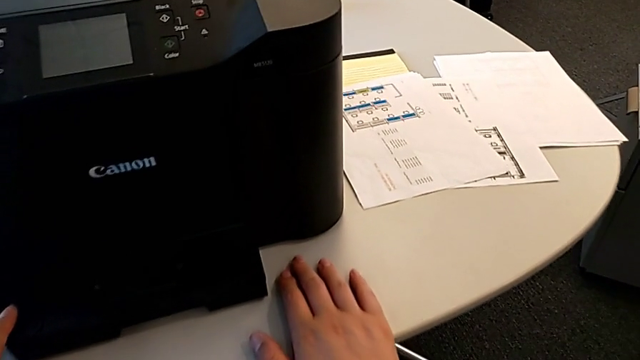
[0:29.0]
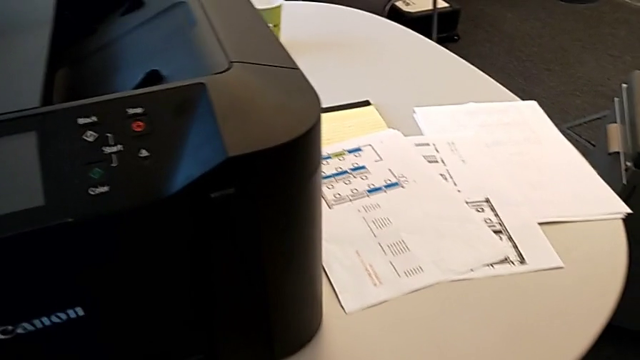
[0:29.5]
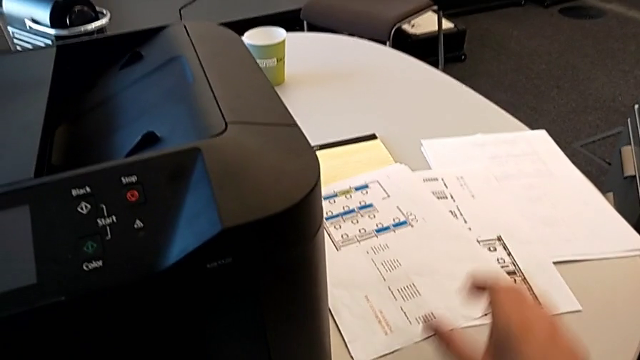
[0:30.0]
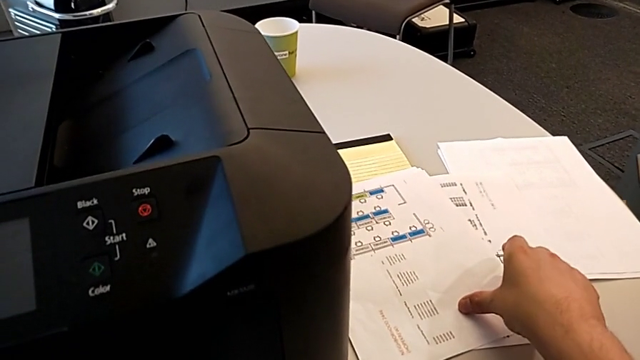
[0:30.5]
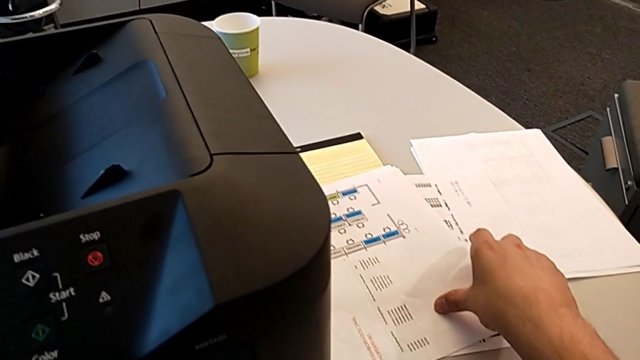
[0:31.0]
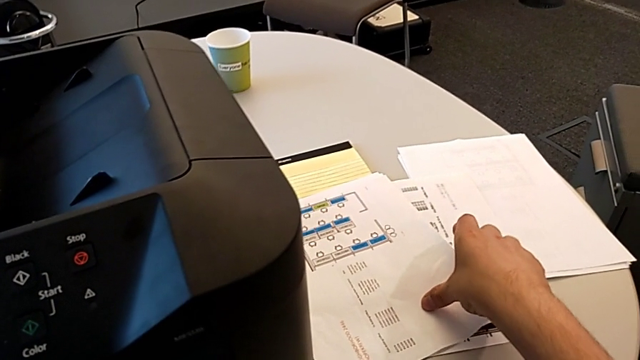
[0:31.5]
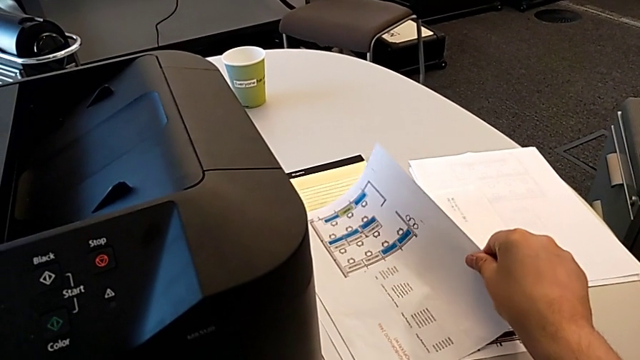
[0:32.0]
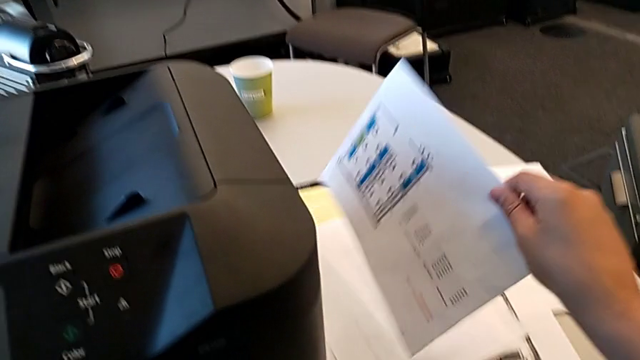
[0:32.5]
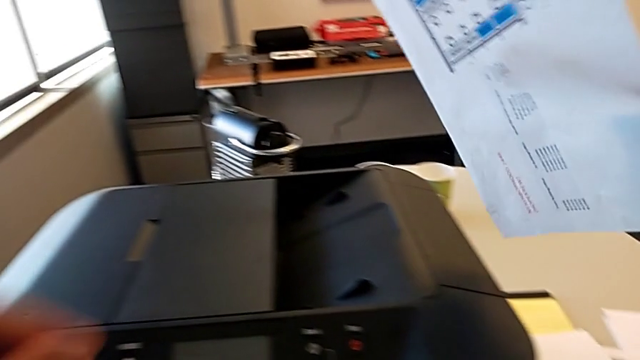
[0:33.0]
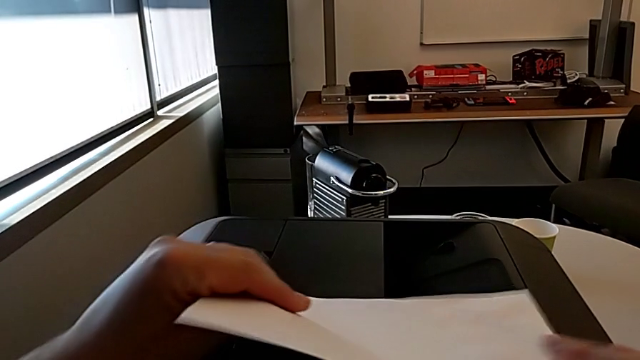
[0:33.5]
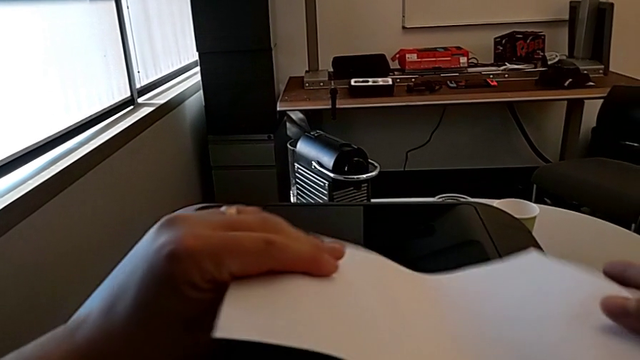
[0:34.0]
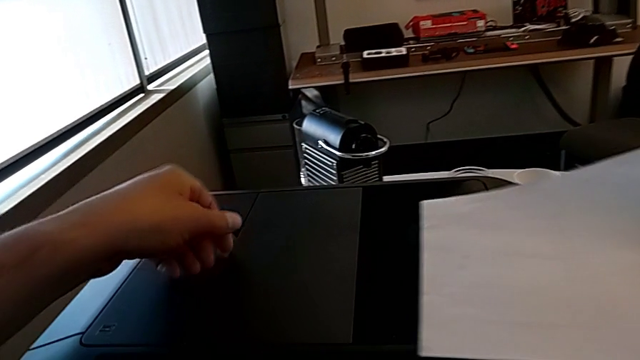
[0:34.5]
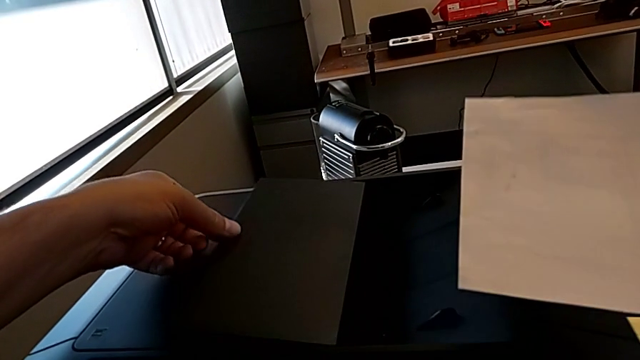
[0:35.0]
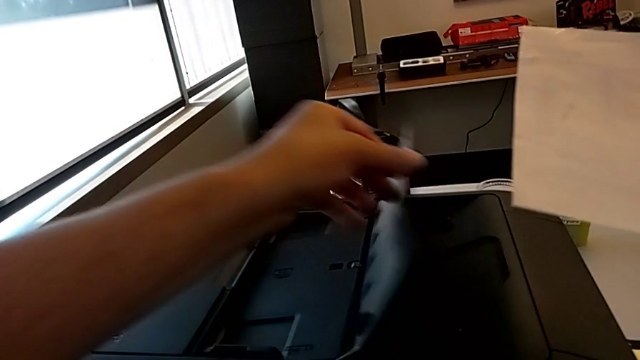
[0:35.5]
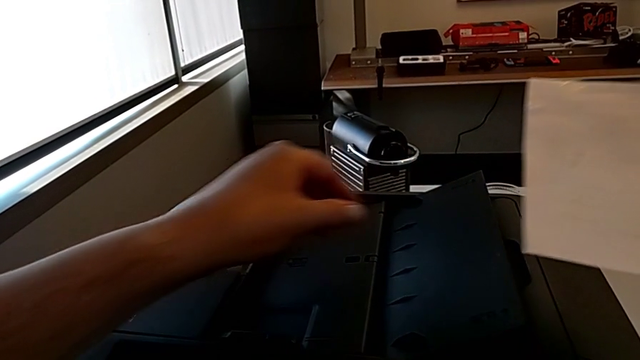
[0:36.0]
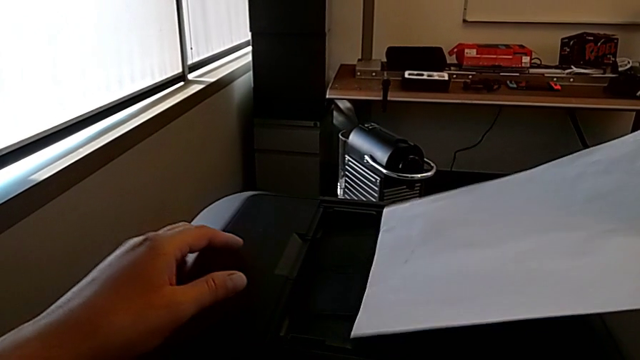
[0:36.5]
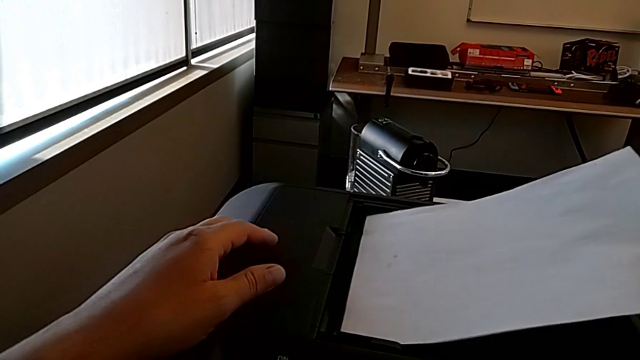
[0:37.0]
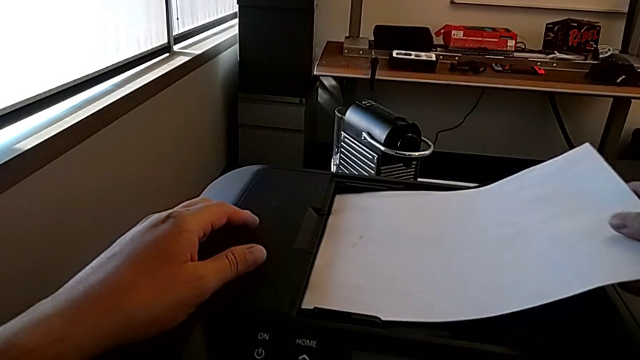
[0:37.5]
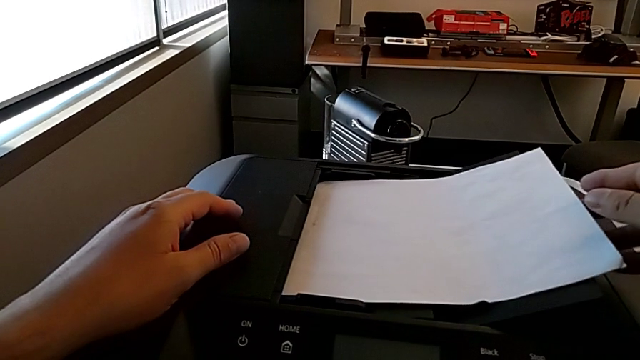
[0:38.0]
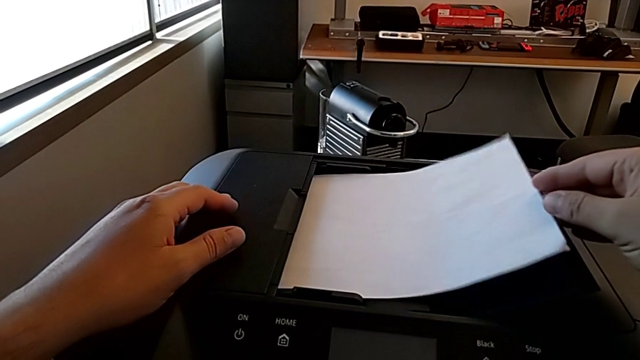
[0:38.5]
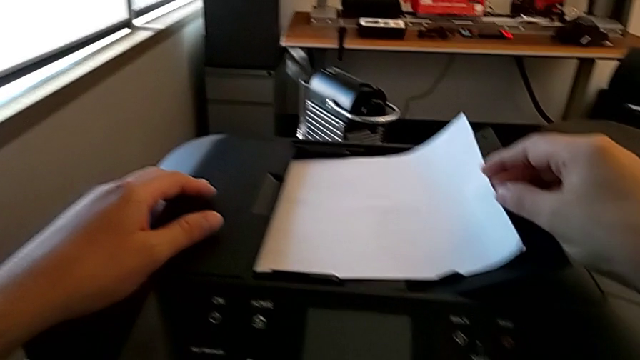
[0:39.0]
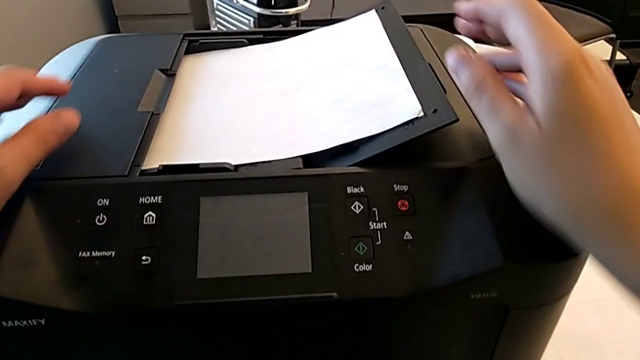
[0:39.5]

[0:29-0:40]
The camera wearer is creating a black and white copy. They grab the paper stack, open the copy gate and place the paper stack.

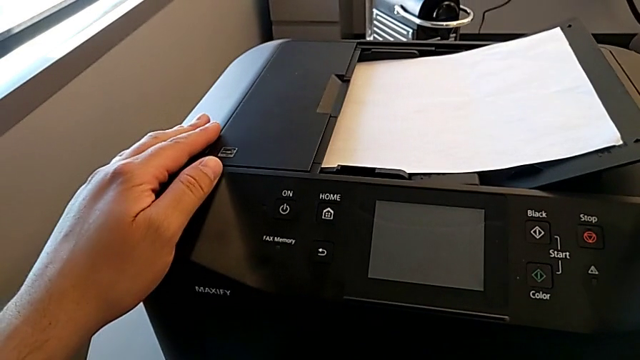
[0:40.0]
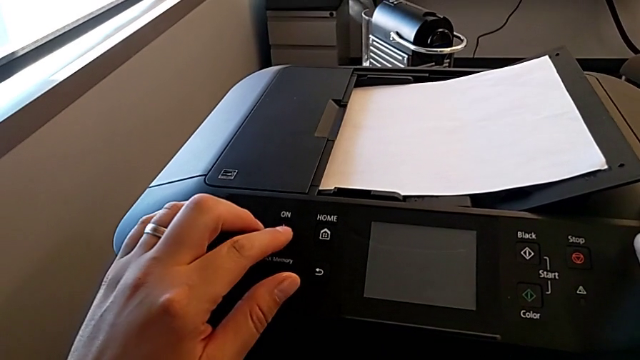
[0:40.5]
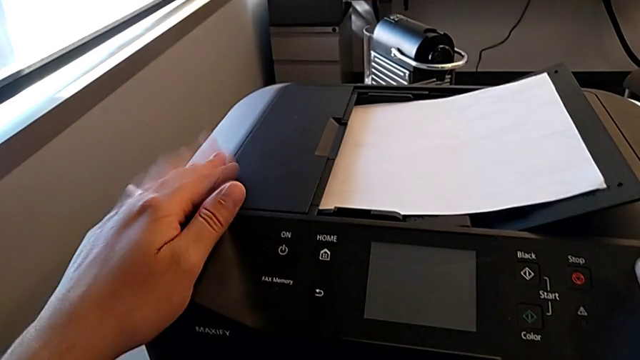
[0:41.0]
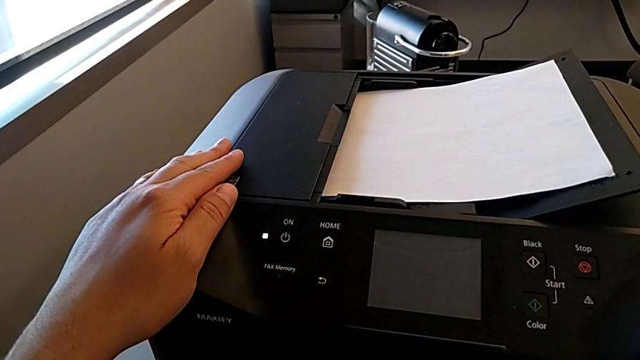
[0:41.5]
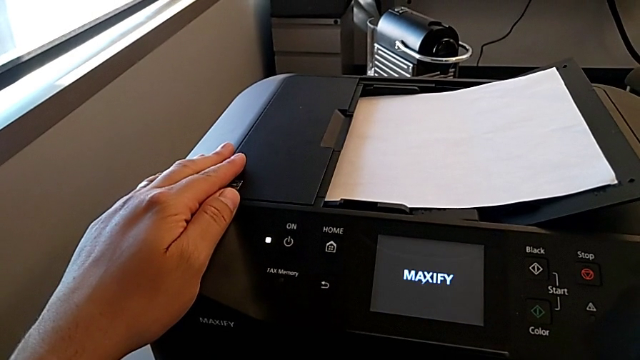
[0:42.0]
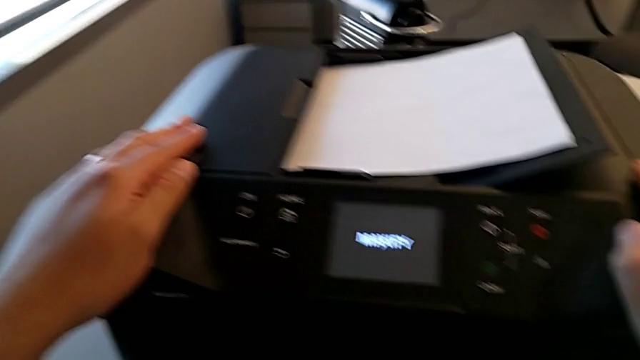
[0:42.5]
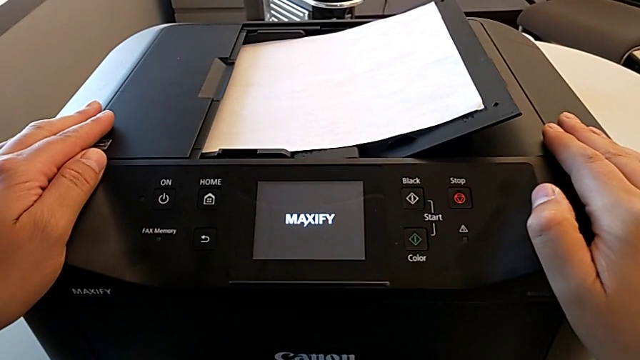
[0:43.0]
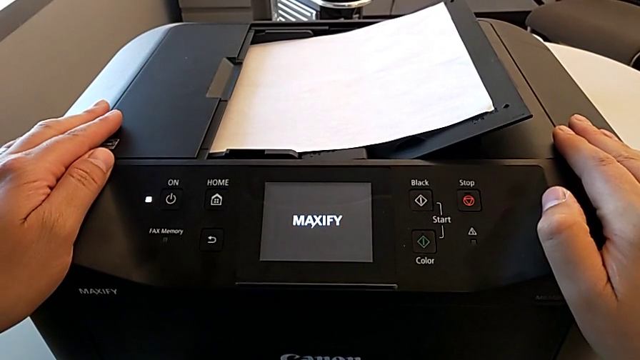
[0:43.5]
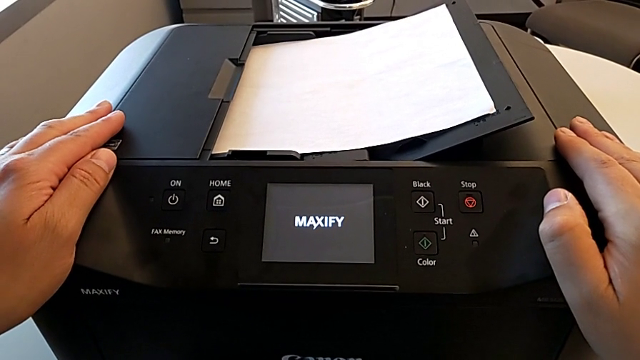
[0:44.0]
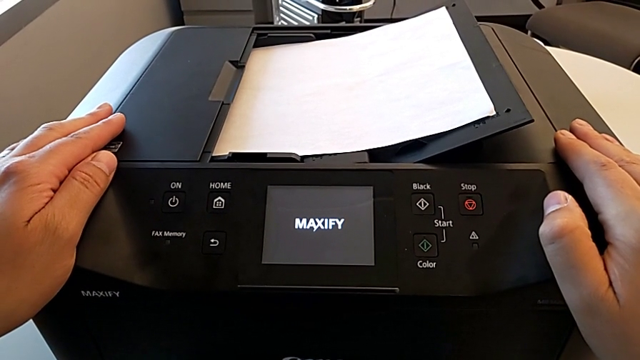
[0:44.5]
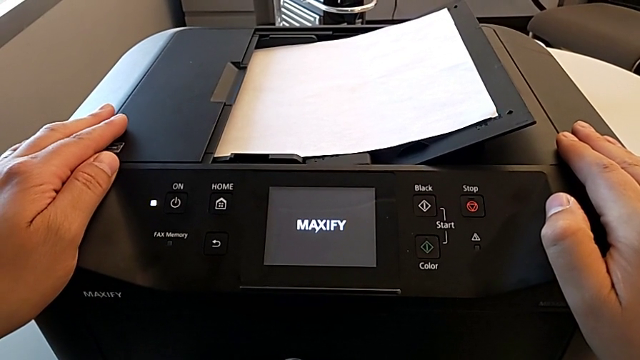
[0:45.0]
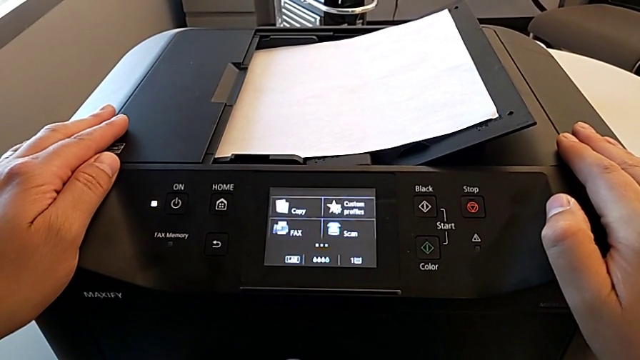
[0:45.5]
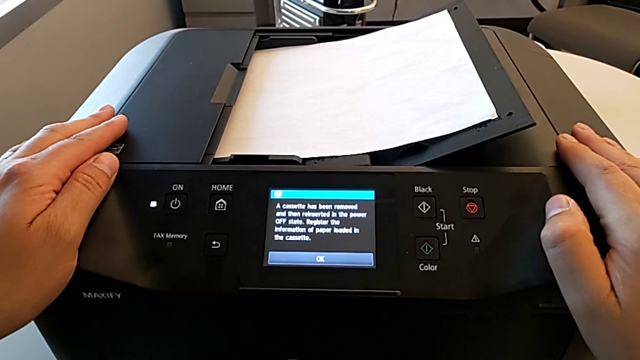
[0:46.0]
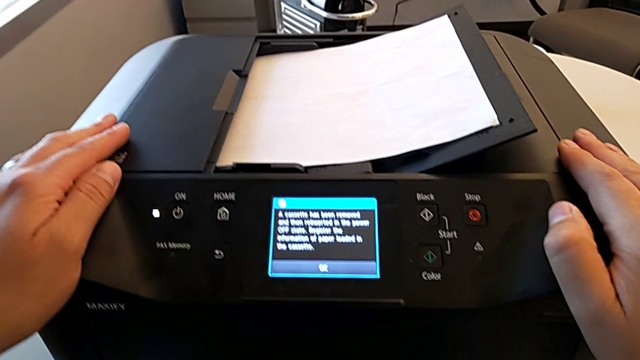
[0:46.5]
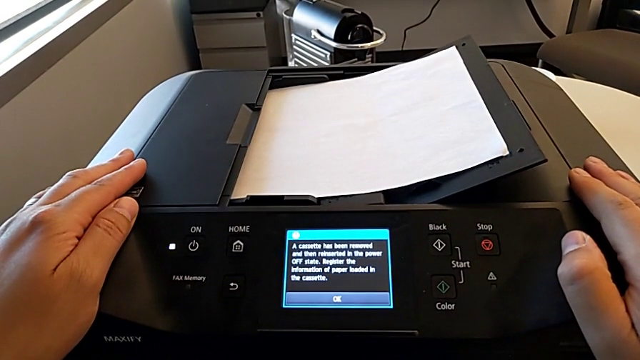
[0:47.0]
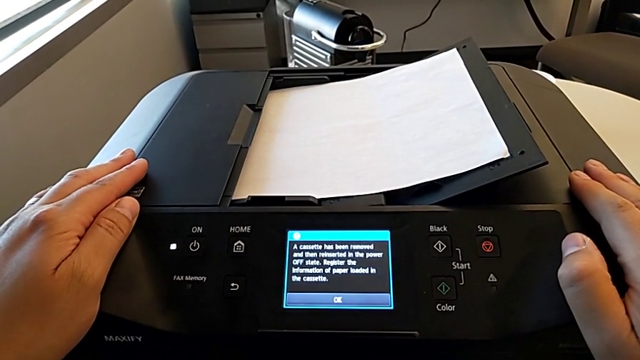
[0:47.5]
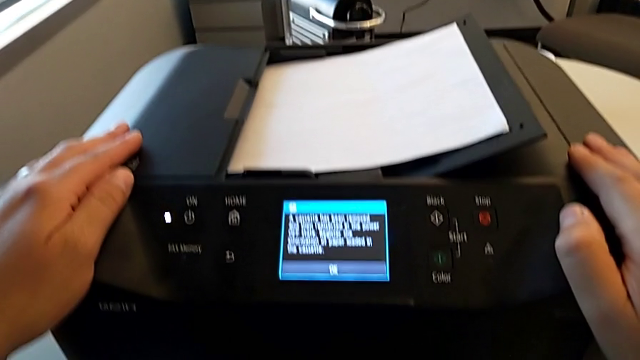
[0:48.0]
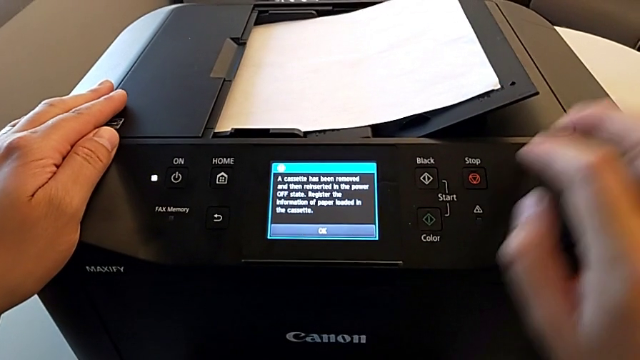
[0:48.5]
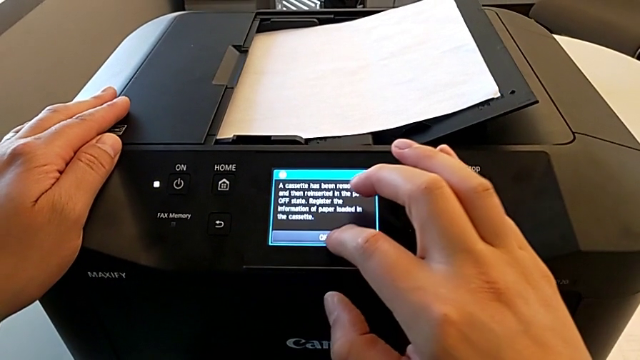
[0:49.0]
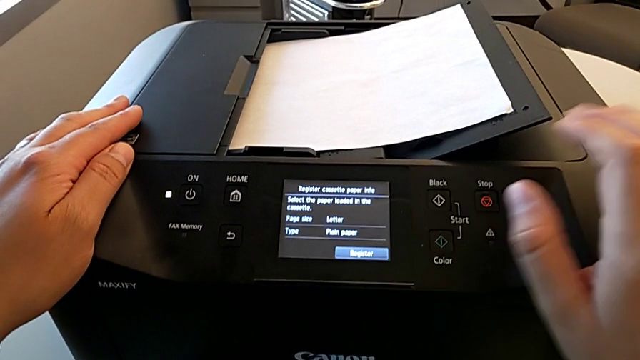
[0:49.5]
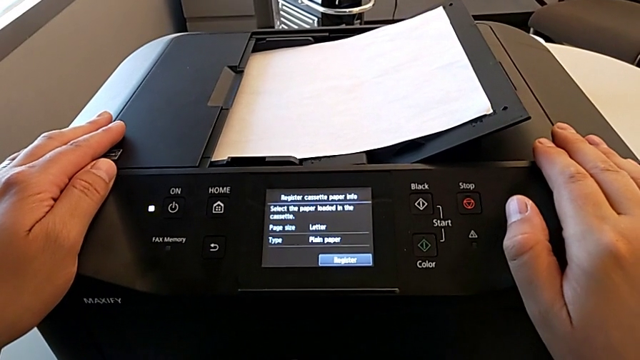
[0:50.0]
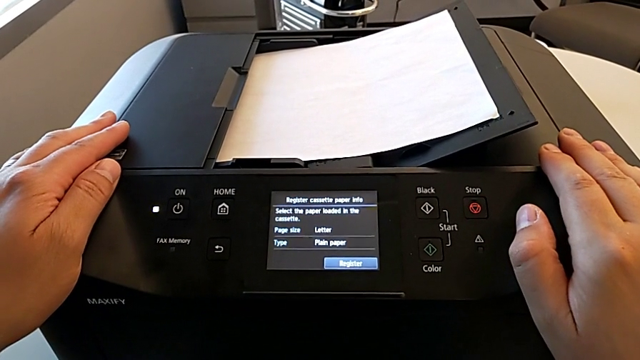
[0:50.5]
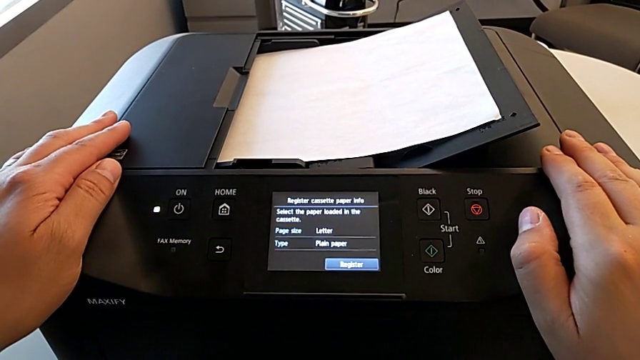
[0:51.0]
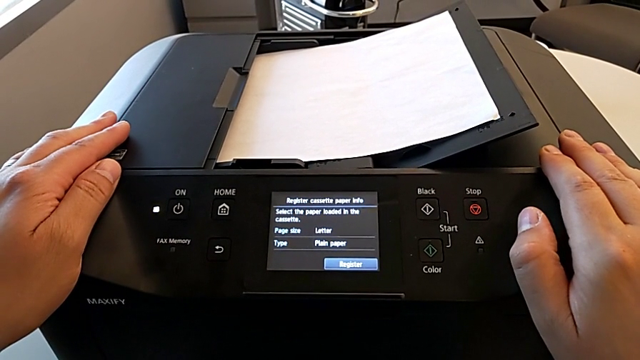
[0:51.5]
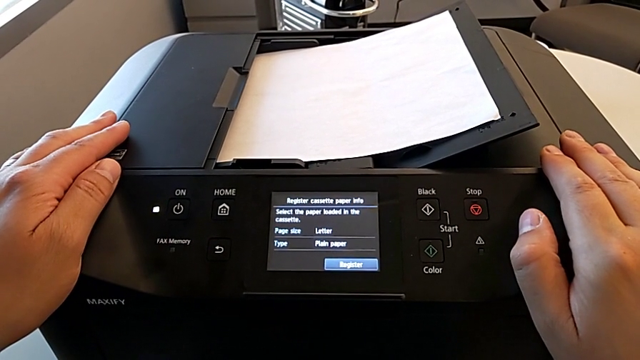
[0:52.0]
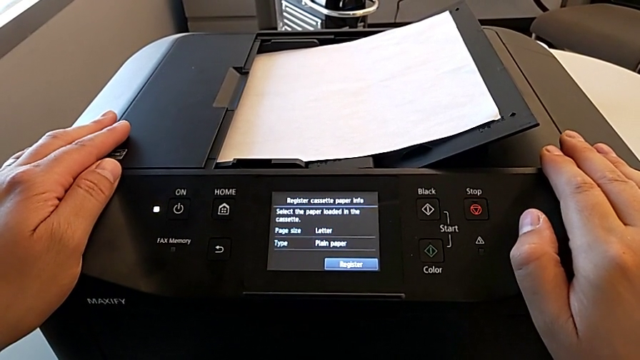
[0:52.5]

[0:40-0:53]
The camera wearer is creating a black and white copy. They press the power button and touch the printer.
